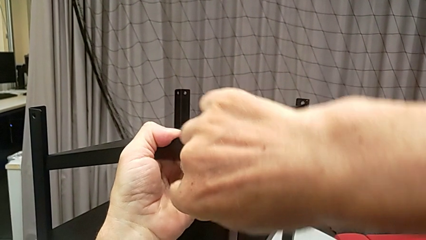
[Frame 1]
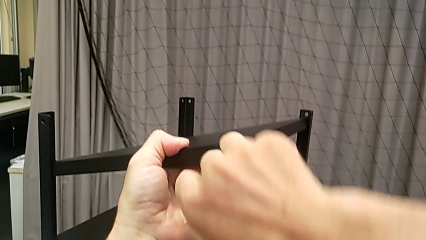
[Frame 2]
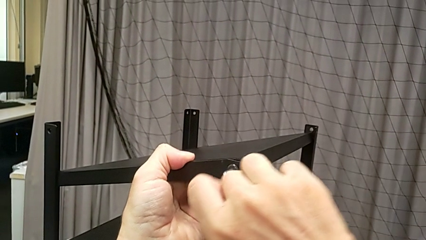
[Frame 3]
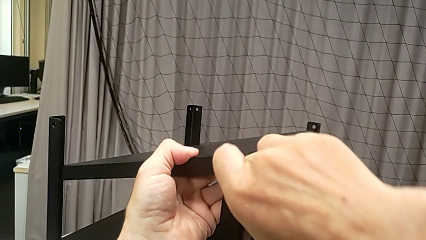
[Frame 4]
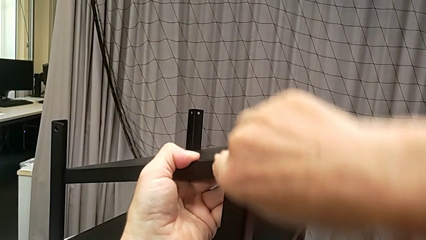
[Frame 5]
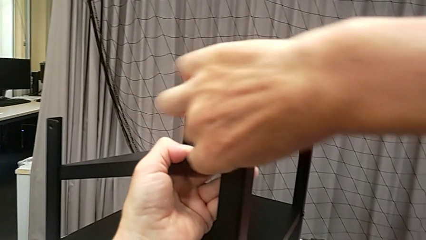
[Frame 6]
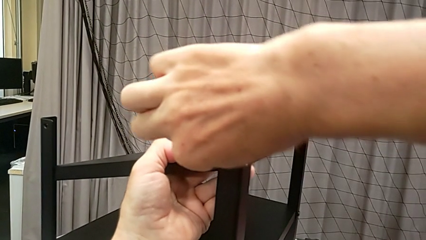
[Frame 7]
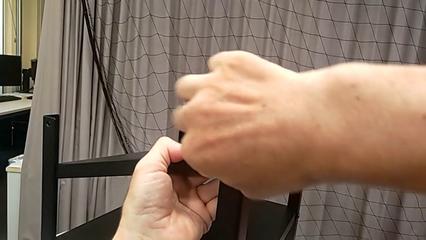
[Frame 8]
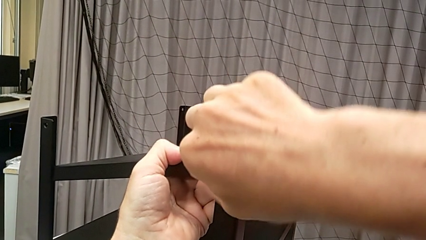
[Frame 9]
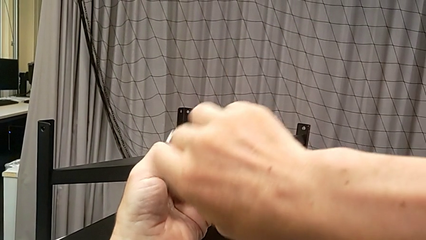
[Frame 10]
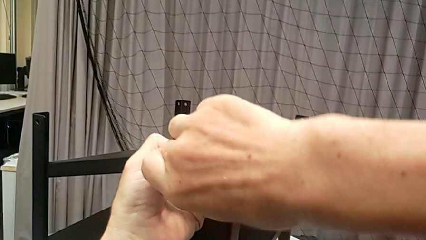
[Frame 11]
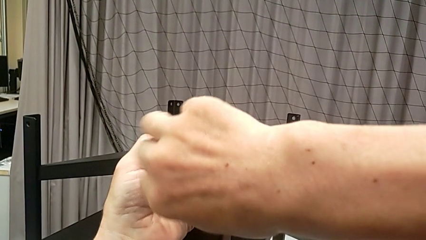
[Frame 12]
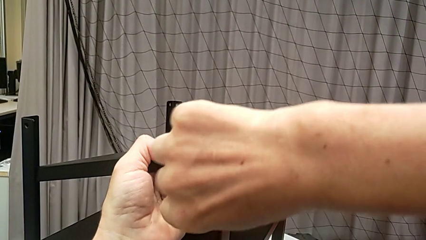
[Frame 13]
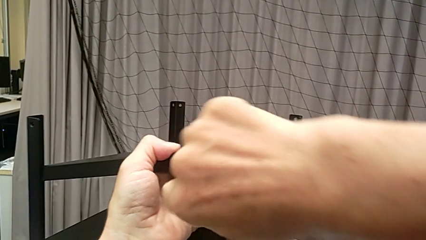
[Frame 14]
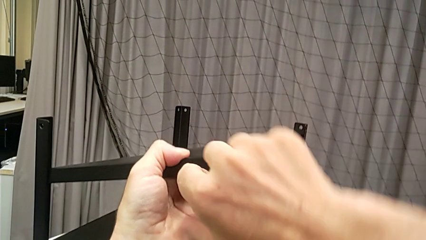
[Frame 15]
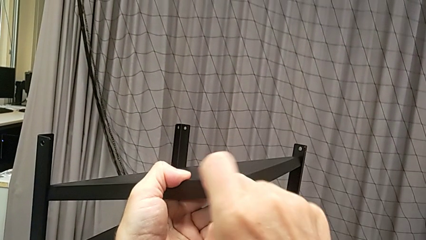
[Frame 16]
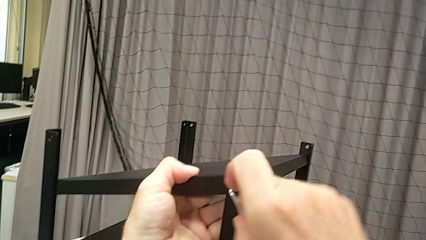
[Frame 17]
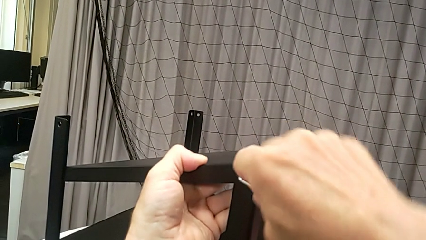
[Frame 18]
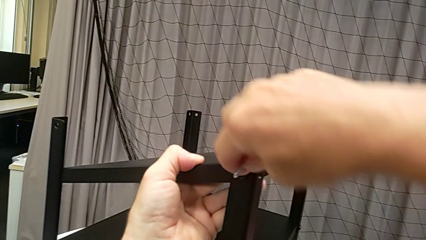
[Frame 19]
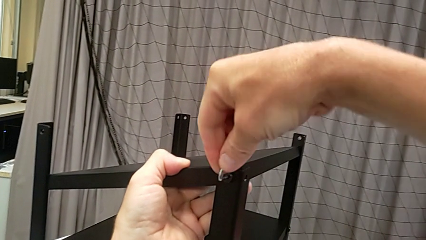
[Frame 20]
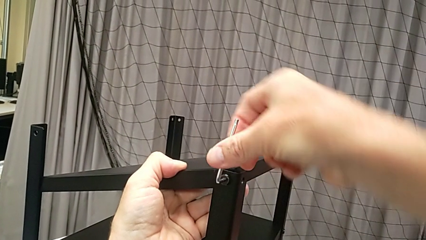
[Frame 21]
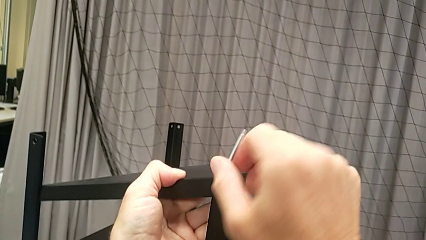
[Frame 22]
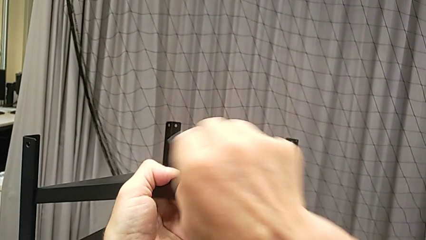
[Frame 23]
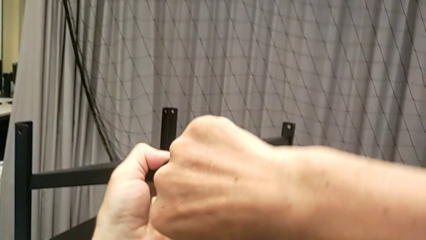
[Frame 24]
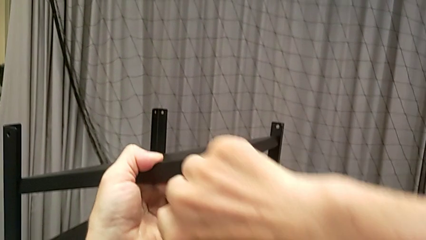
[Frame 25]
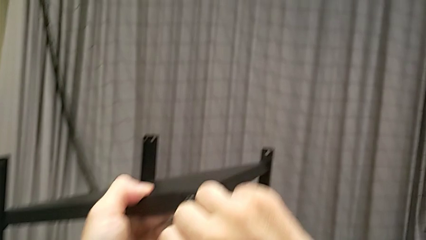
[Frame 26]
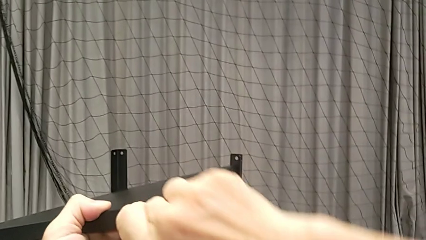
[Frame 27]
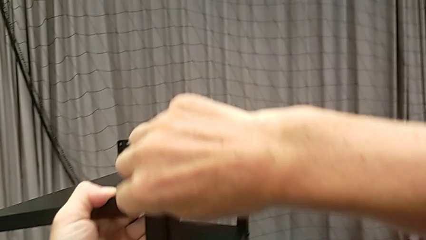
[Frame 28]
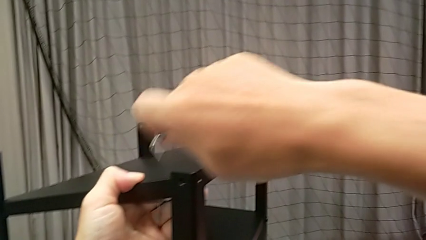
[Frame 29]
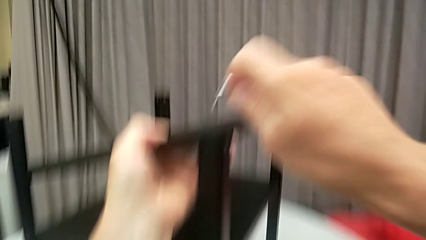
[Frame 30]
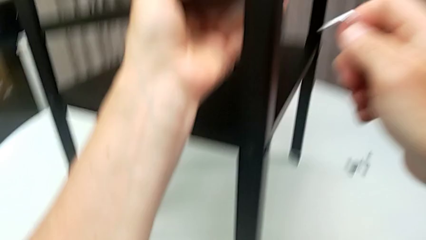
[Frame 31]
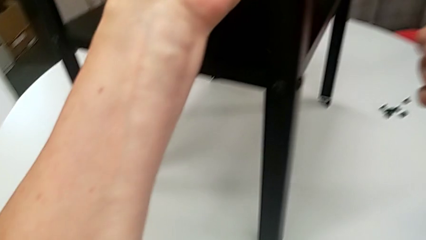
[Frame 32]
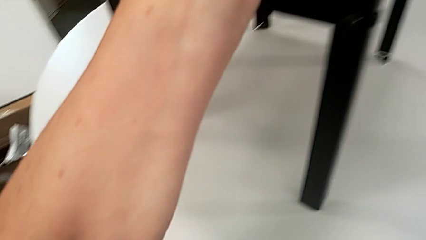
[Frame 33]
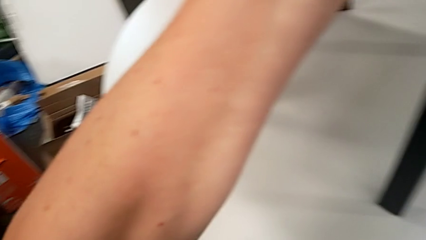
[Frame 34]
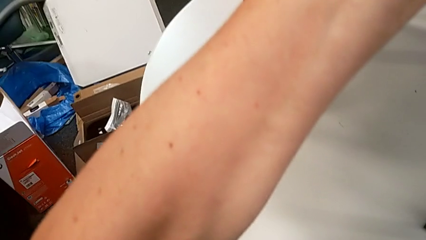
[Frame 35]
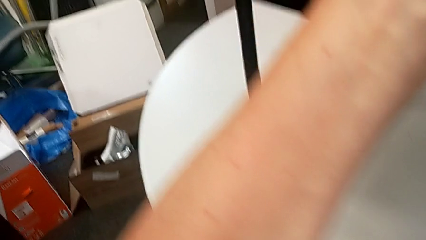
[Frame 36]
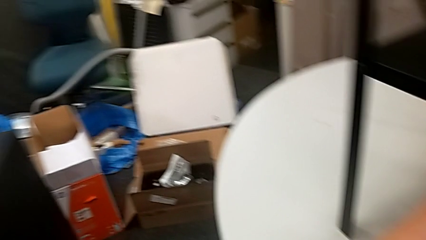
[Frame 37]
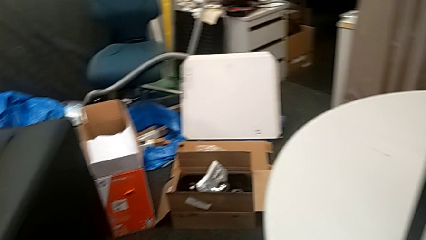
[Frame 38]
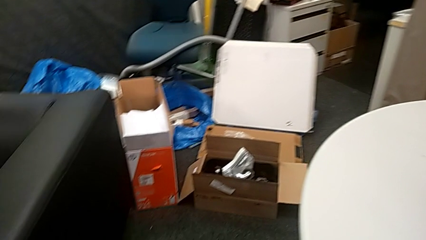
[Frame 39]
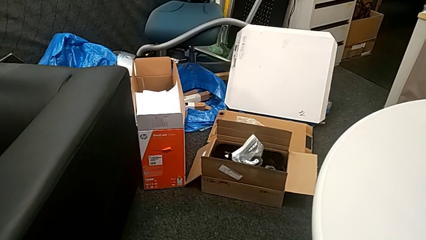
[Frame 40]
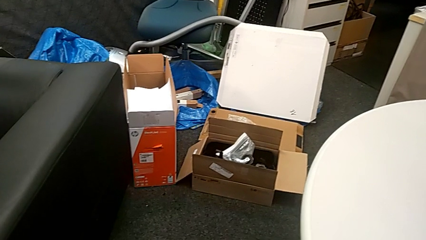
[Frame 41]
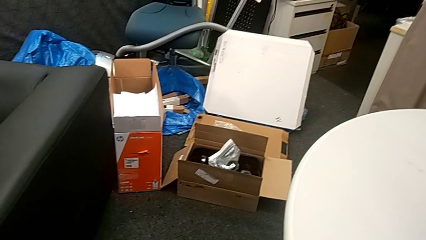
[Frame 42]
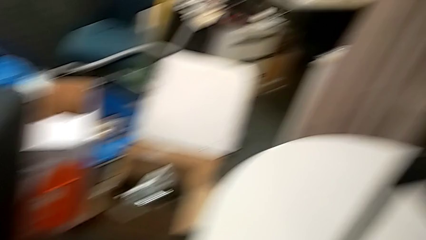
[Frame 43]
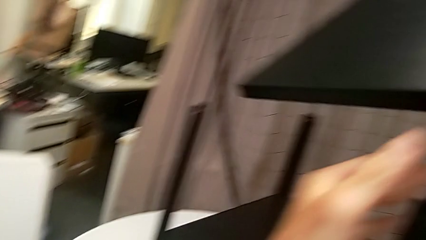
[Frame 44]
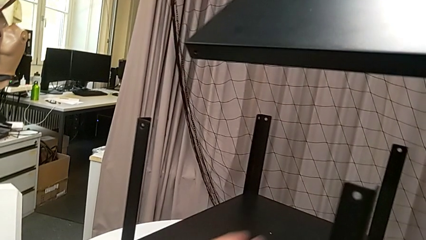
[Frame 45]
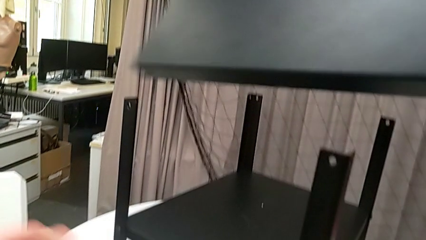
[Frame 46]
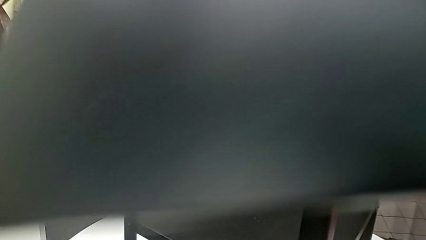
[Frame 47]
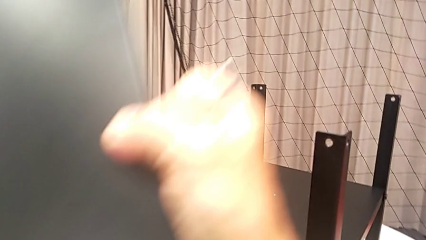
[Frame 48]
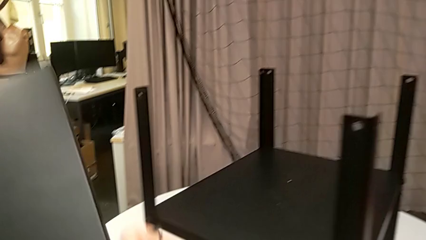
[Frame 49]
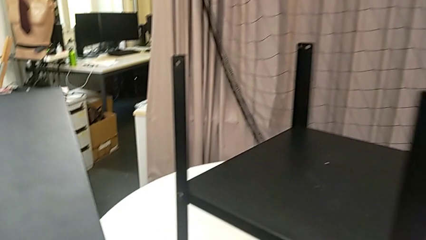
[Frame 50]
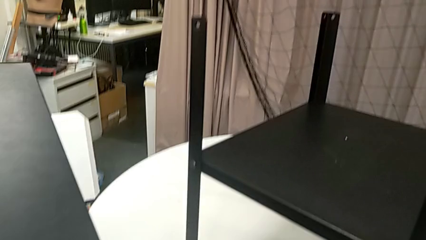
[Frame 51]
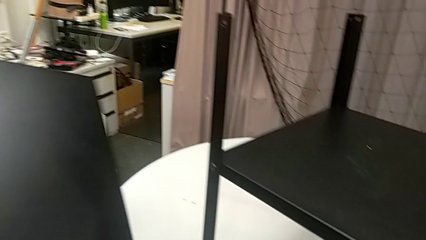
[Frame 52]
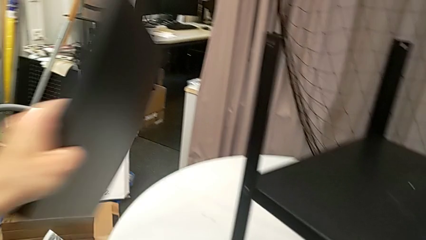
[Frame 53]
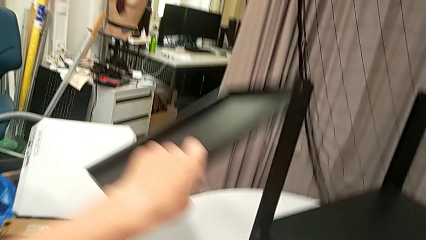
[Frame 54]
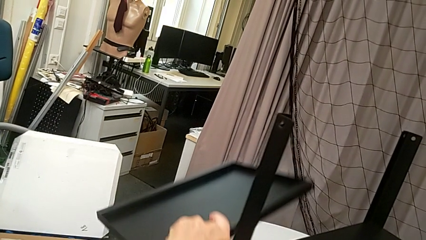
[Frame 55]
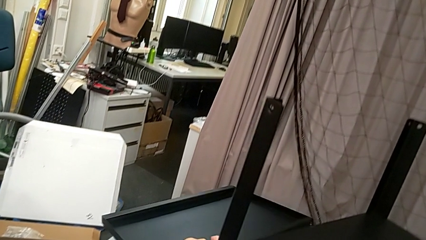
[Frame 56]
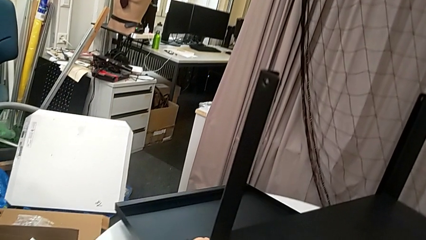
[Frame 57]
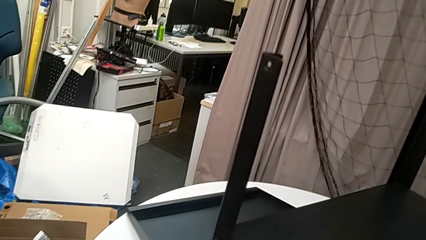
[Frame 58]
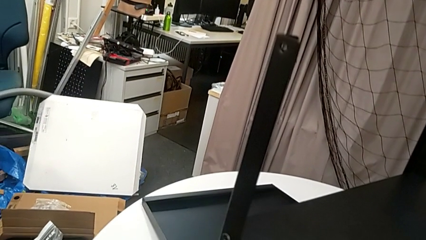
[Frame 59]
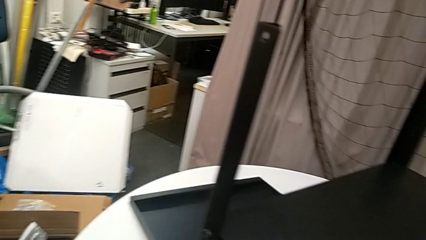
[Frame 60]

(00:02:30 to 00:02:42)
The camera wearer is disassembling the upper tray from the nightstand. They keep unscrewing the hex socket head, wrongly drop it, lift the top tray and place it.

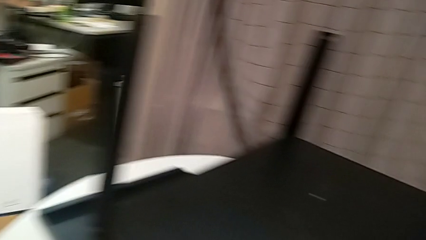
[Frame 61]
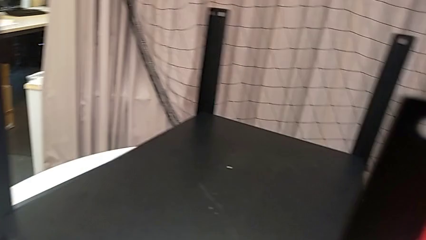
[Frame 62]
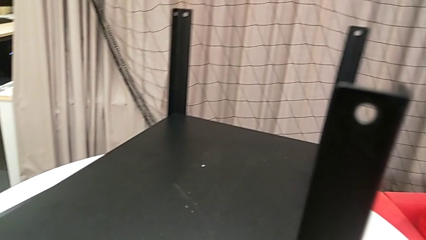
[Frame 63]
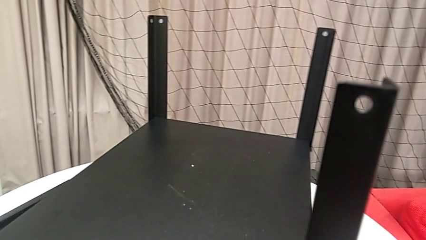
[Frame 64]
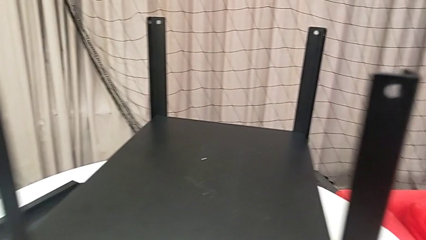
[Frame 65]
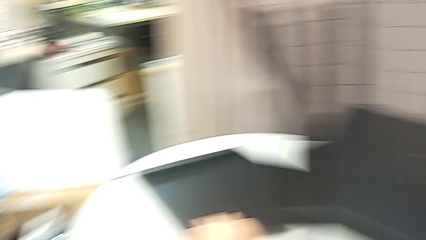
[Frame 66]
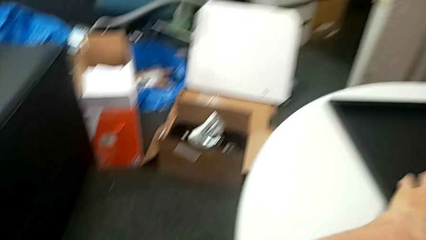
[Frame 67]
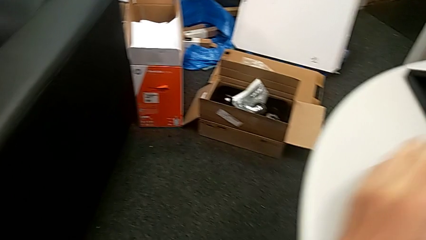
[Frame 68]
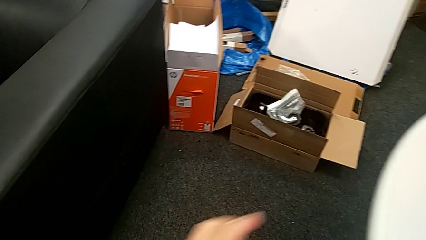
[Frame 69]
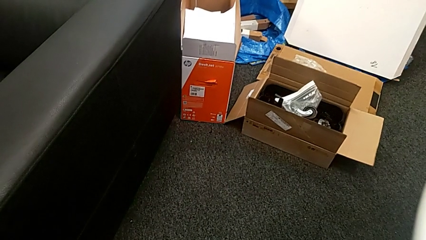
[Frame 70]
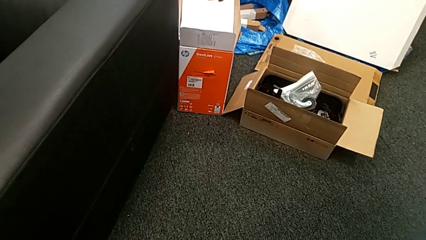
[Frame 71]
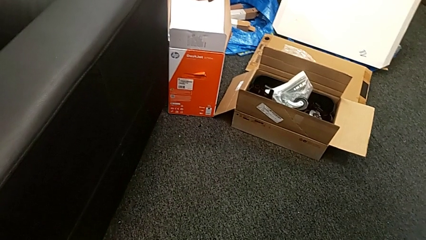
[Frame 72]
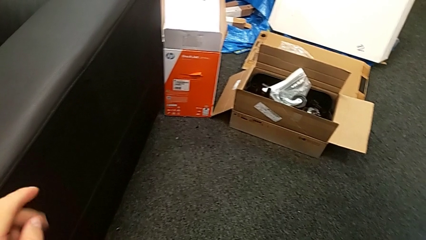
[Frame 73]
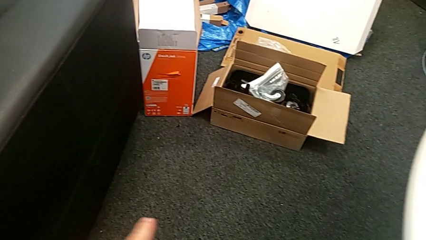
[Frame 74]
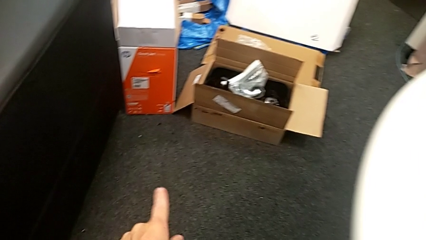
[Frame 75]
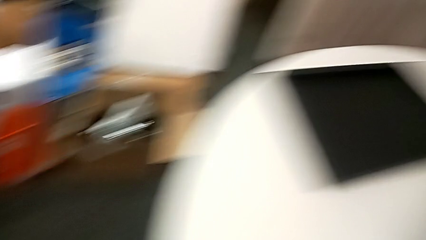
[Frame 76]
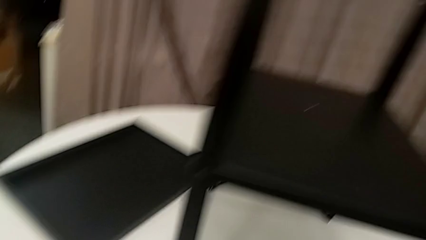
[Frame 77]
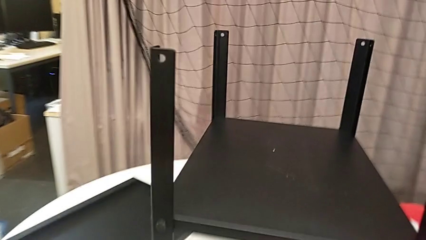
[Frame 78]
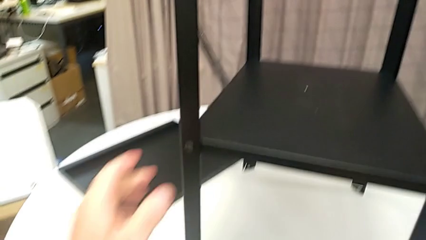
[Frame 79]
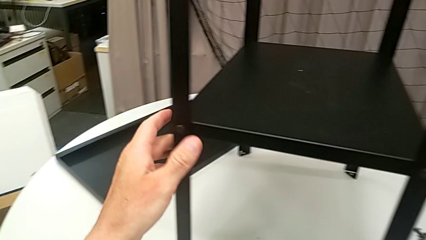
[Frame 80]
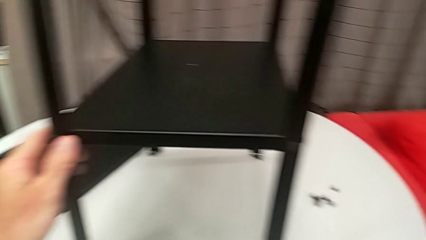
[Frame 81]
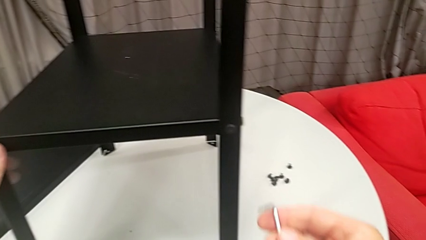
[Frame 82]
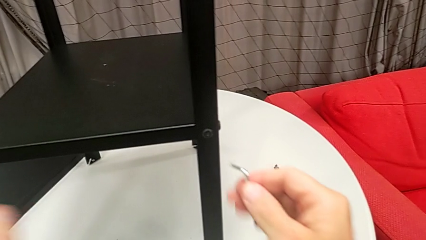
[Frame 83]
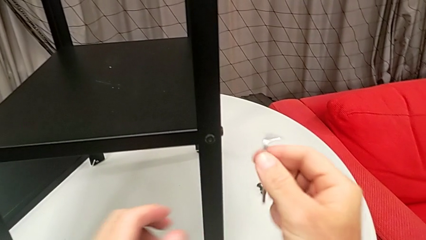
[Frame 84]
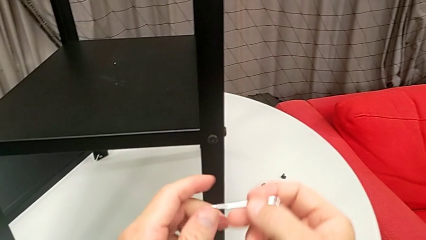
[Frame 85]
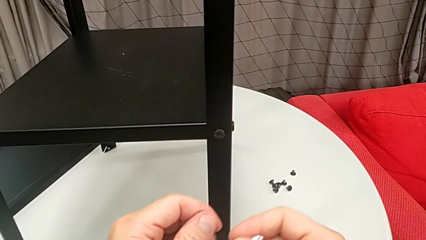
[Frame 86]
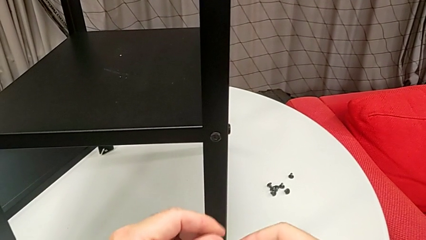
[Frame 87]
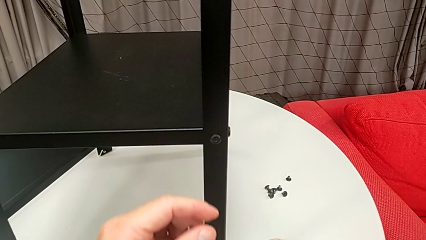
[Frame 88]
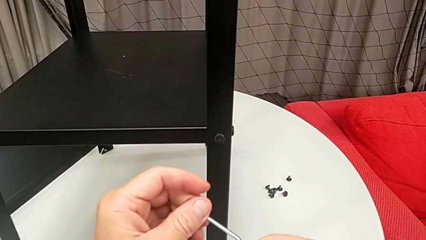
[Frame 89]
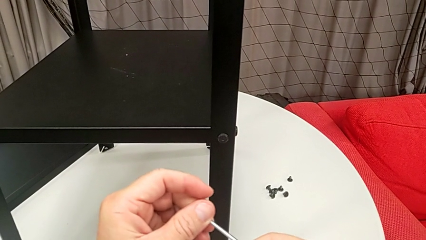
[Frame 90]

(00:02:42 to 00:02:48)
The camera wearer is disassembling the first leg from the shelf. They rotate the nightstand, grab the Allen wrench, grab the nightstand and rotate the Allen wrench.
